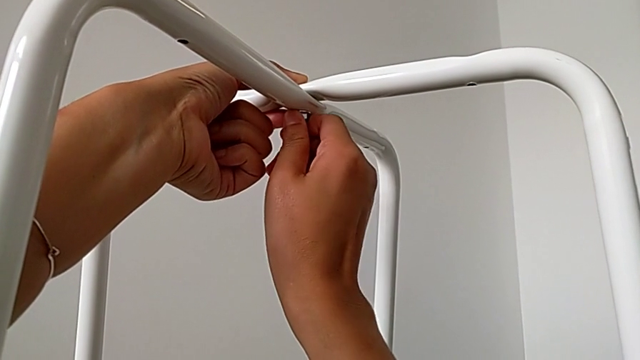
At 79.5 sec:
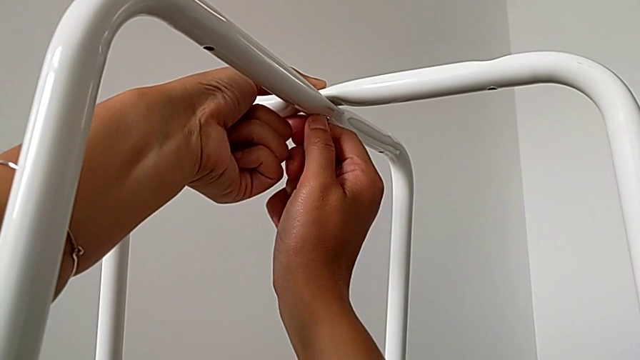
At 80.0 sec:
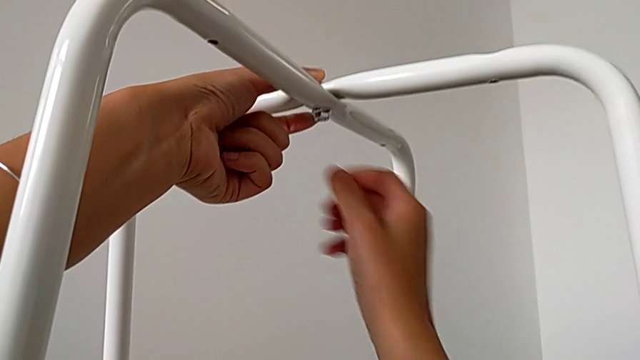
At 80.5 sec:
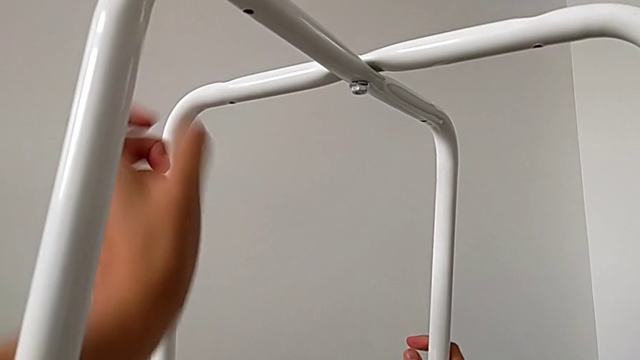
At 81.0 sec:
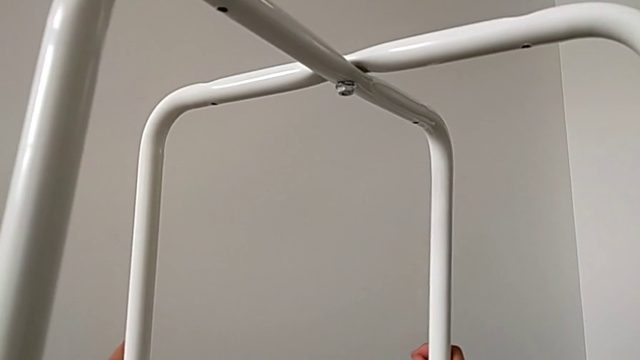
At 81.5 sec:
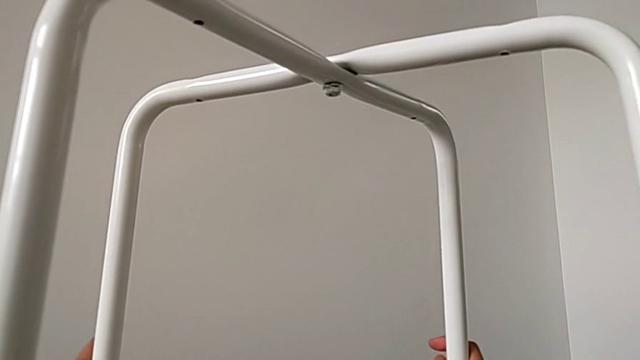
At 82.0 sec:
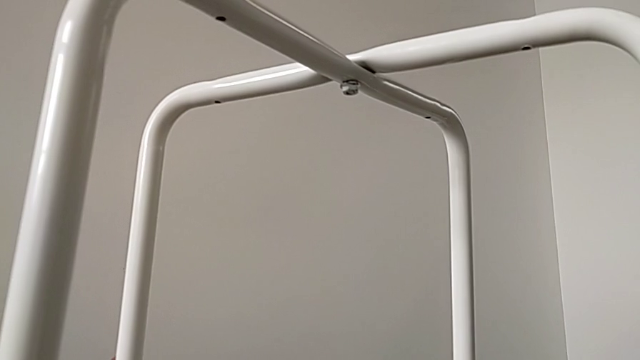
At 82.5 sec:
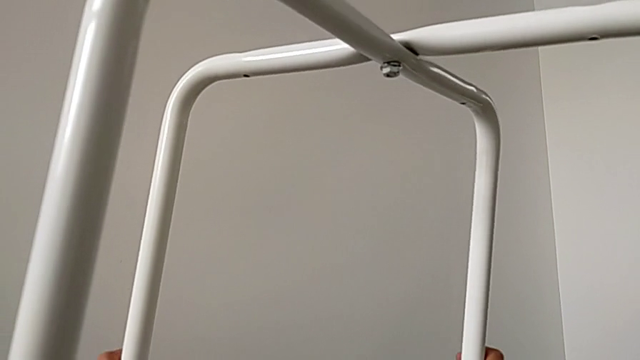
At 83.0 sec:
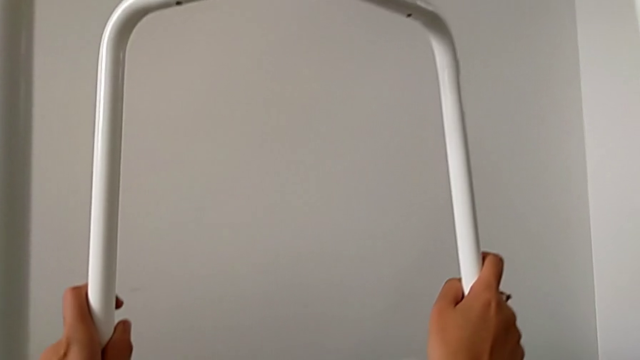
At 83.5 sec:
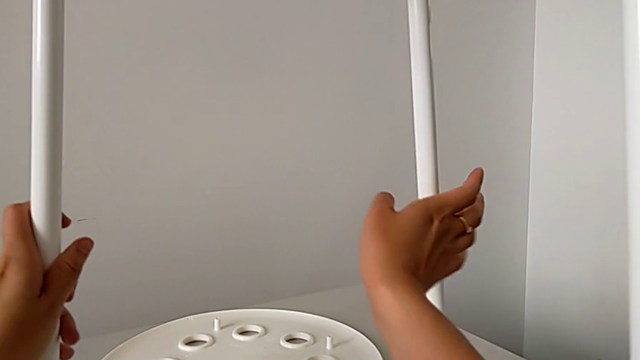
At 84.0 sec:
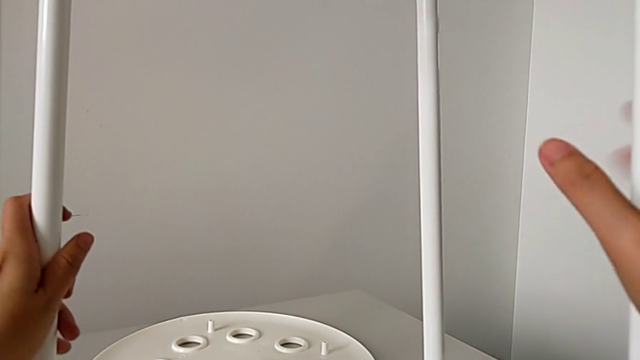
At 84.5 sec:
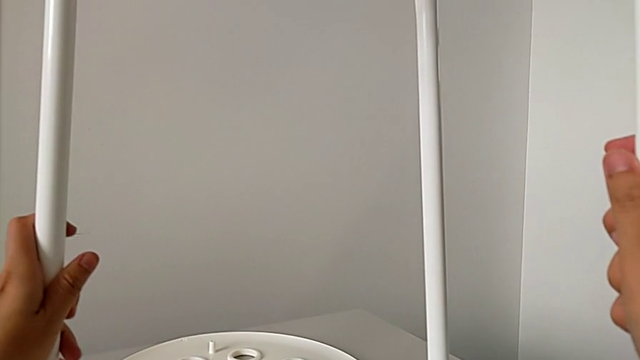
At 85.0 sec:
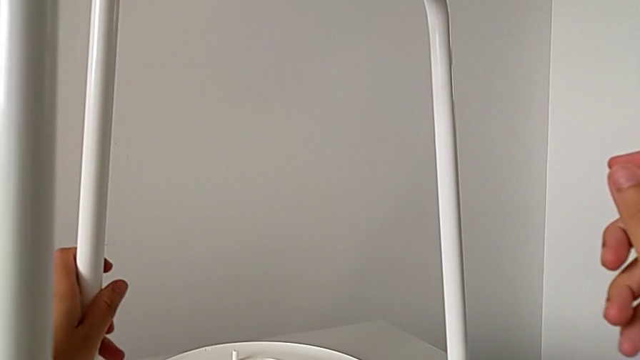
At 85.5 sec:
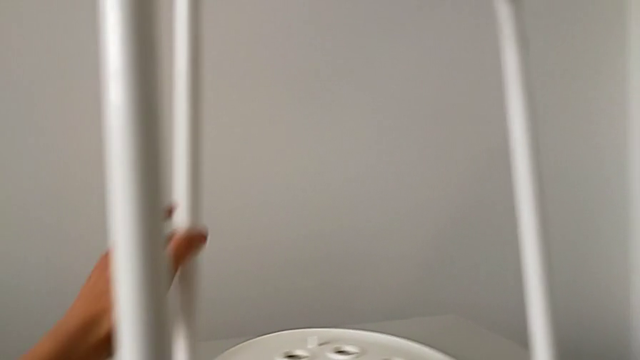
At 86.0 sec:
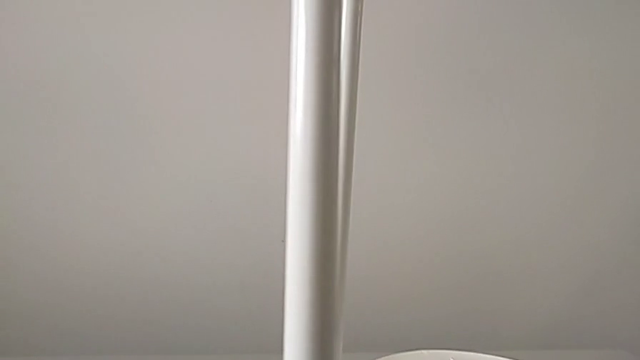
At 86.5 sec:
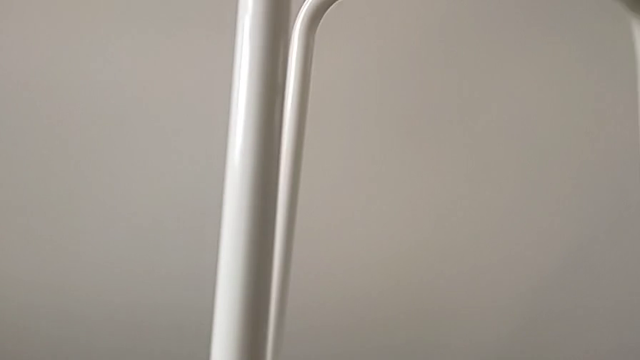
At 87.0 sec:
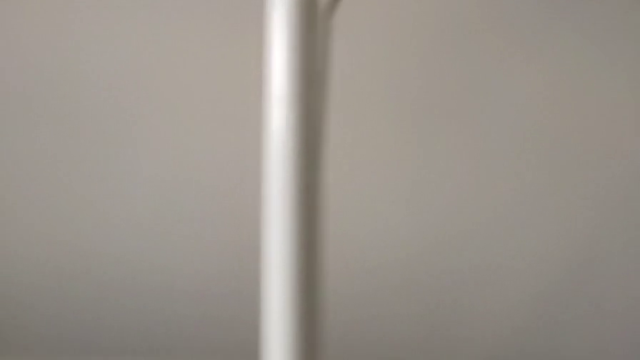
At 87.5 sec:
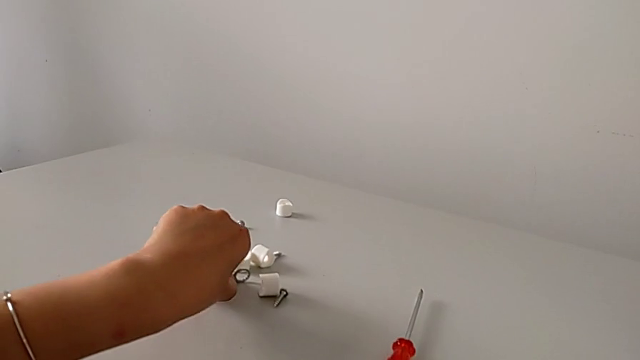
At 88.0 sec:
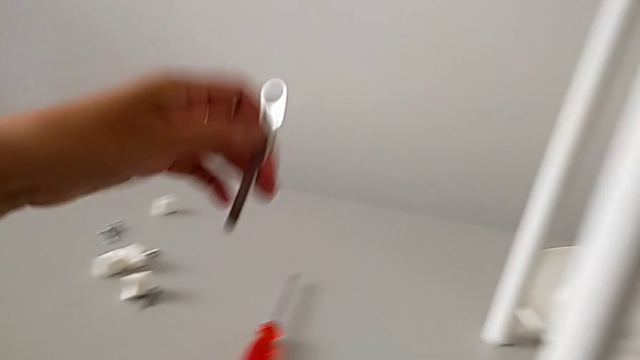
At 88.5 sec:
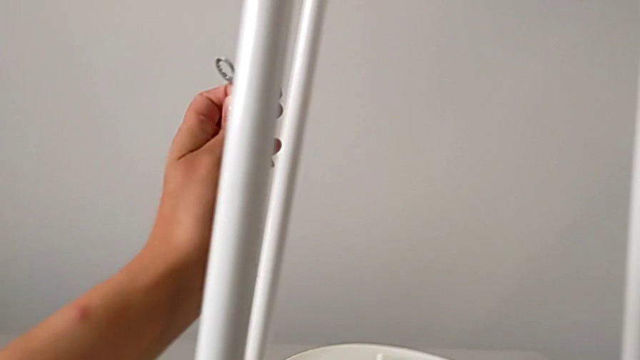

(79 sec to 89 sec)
The camera wearer is assembling the legs. They slide the leg, lift it, hold it, approach the hexagonal wrench, grab it and grab the leg.

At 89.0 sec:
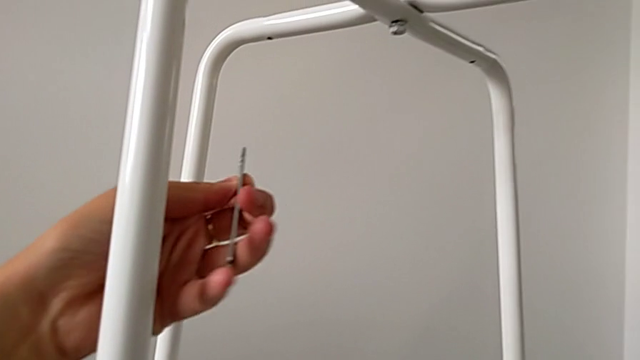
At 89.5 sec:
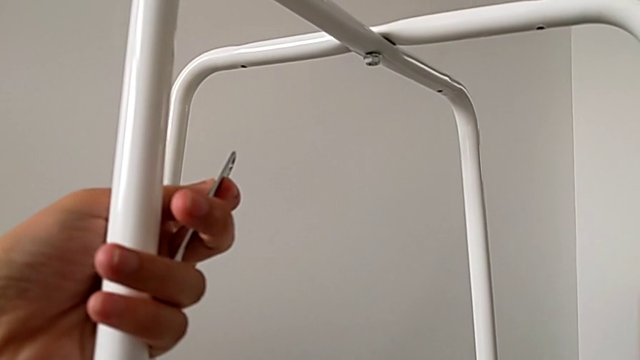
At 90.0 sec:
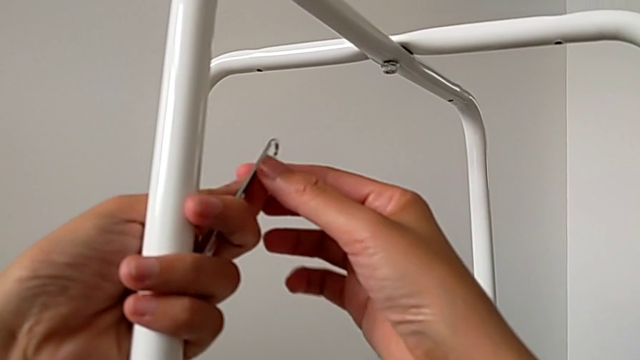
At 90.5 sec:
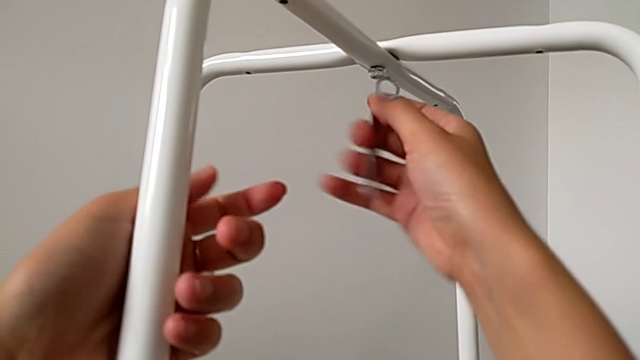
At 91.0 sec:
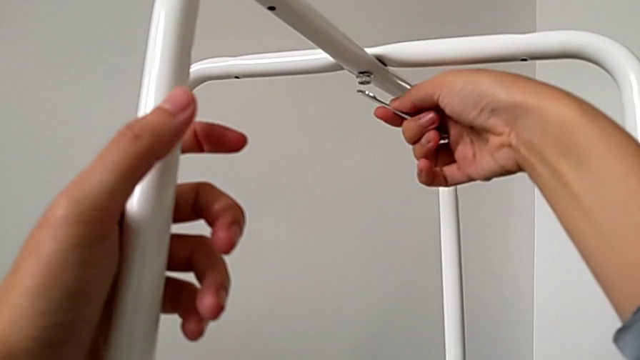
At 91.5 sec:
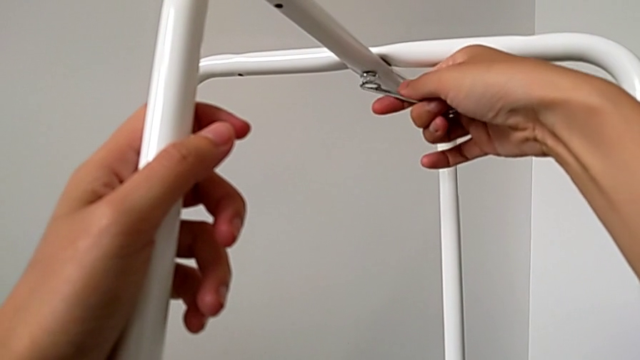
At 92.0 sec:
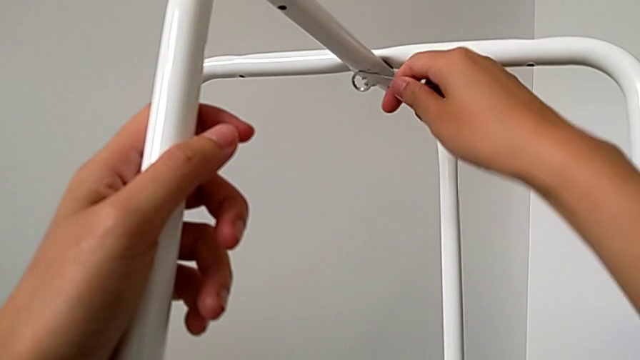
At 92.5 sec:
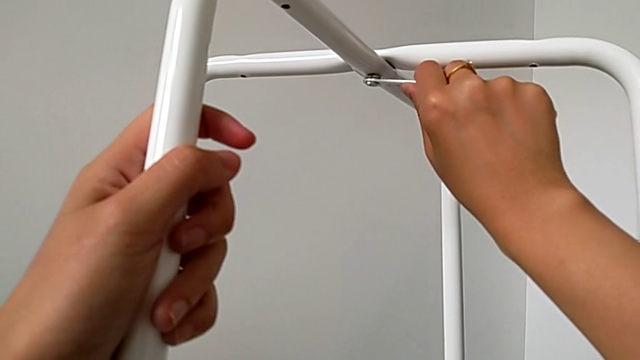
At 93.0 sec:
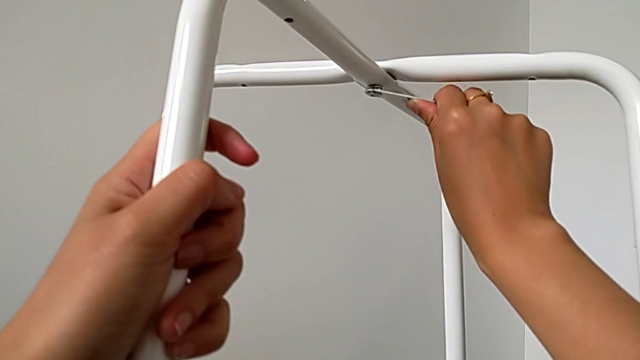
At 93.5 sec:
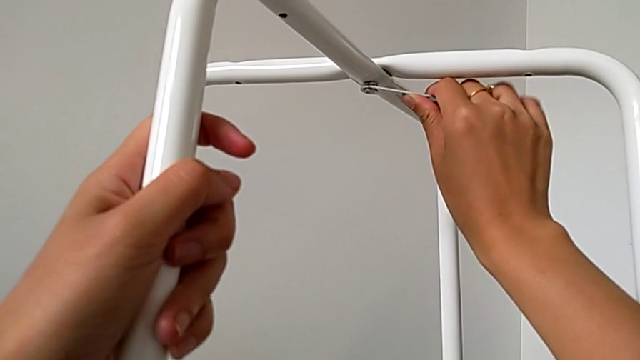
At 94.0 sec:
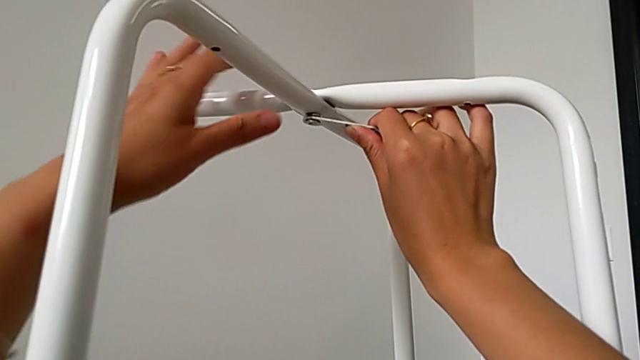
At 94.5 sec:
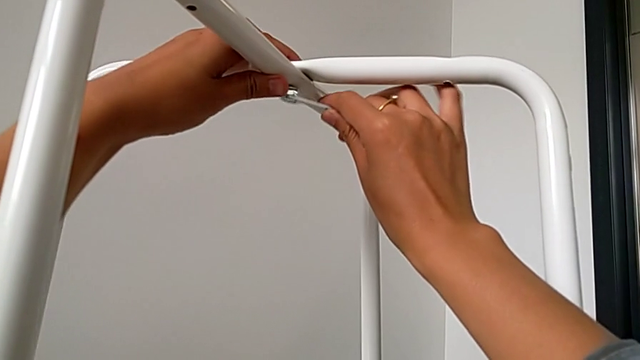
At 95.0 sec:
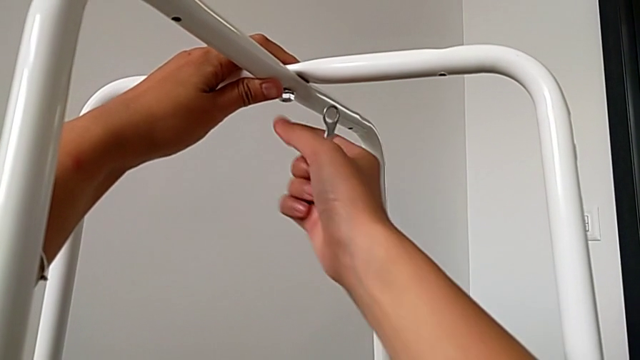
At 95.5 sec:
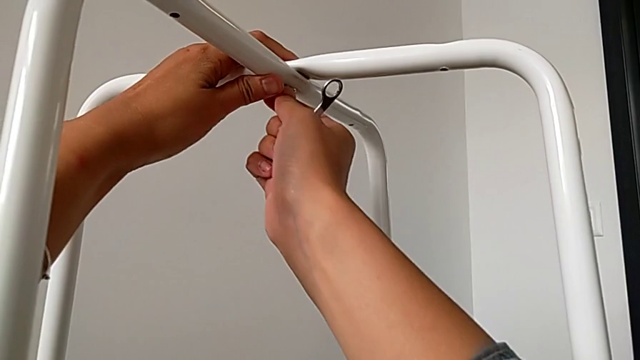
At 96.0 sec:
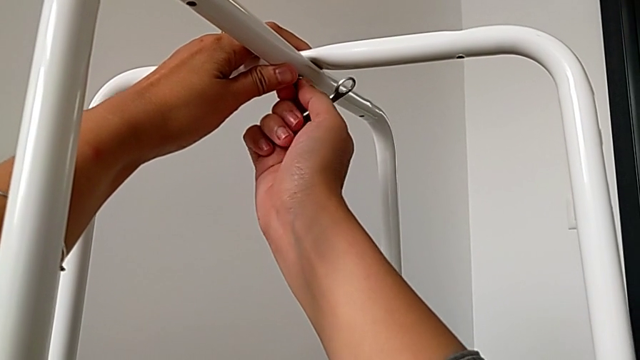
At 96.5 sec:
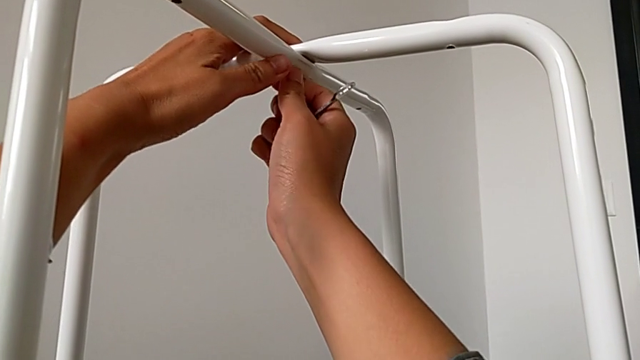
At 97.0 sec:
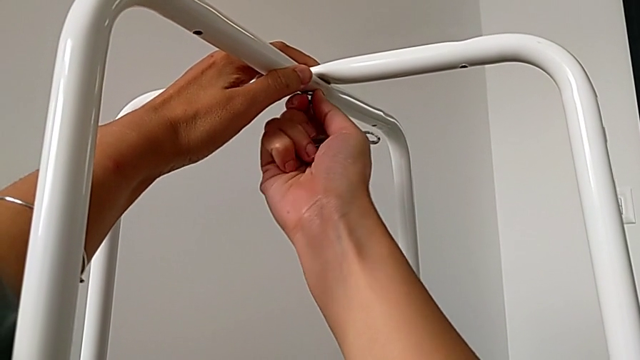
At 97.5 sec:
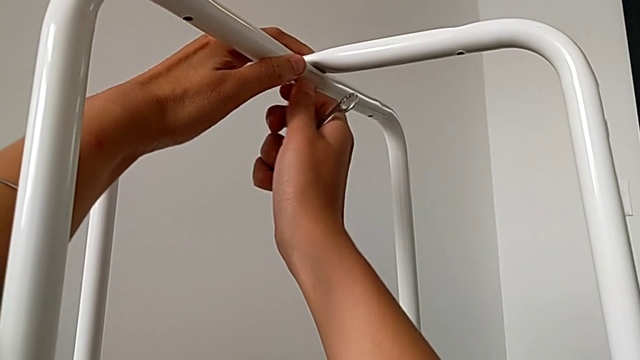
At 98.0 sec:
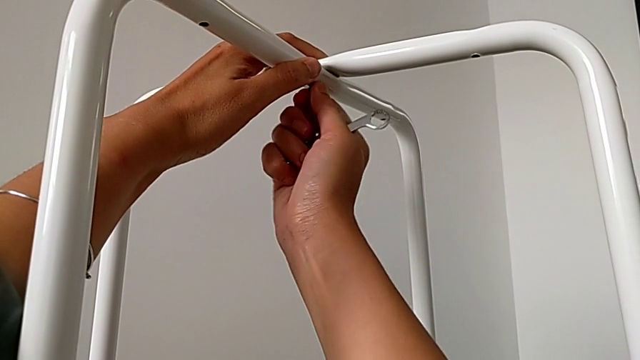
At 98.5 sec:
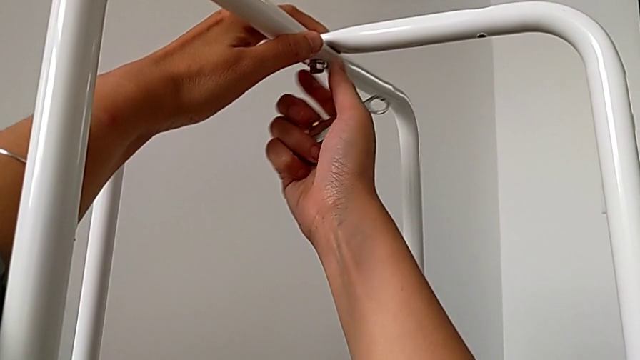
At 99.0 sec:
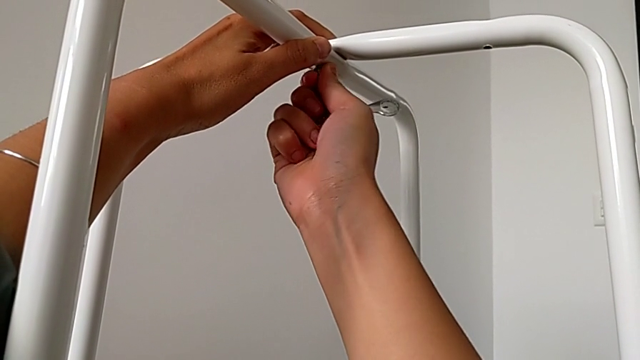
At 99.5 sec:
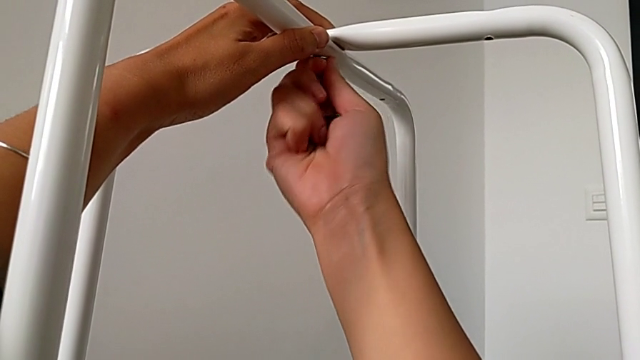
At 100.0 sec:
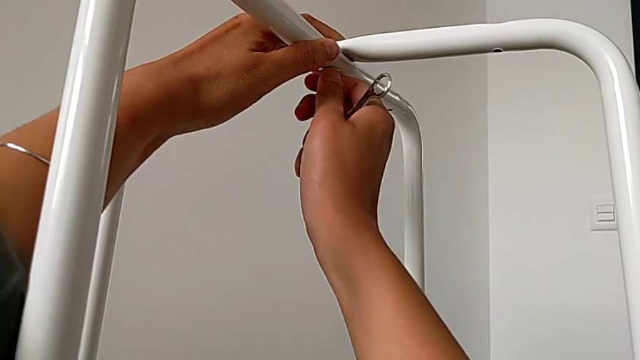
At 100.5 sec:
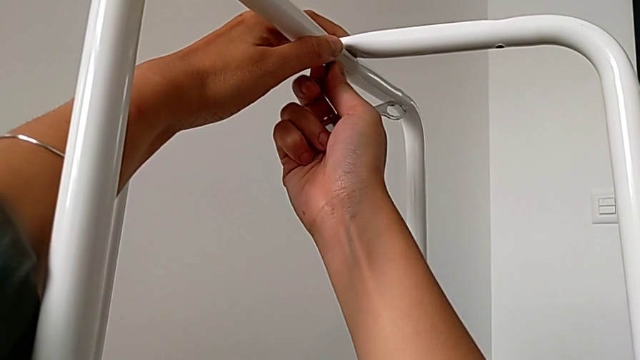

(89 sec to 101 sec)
The camera wearer is assembling the legs. They grab the hexagonal wrench, insert it and begin to screw the hex nut.
